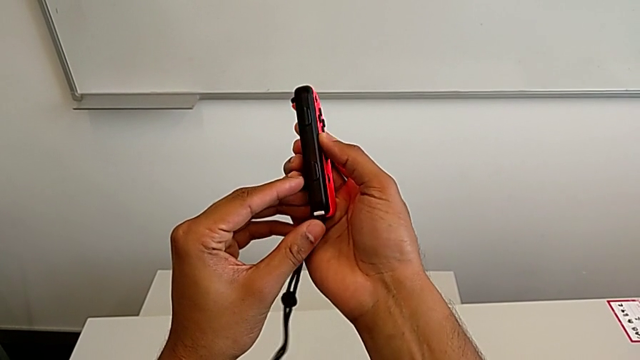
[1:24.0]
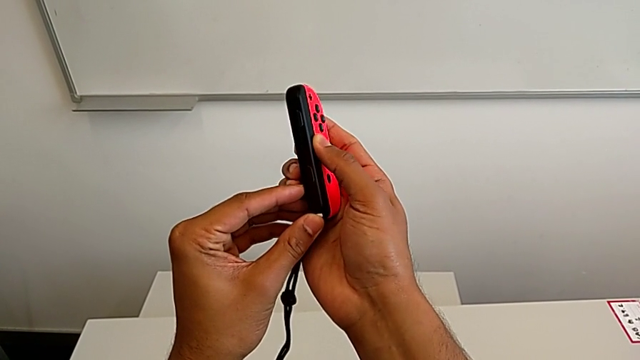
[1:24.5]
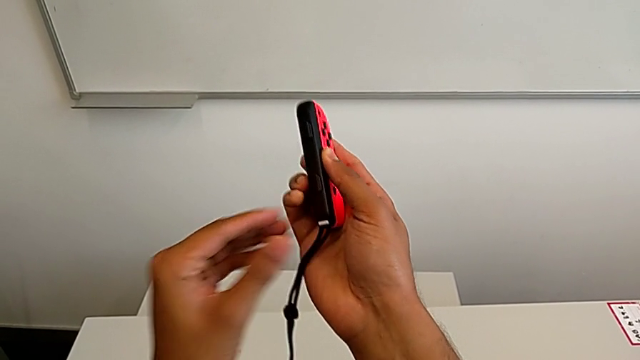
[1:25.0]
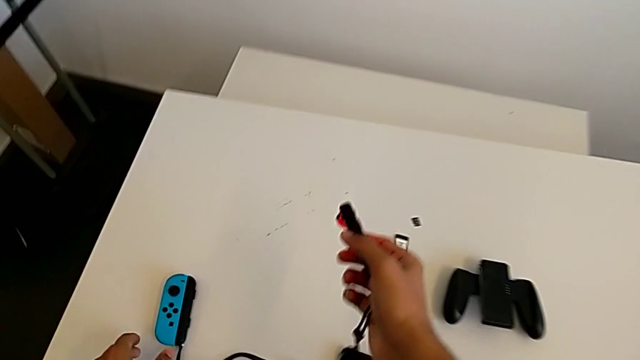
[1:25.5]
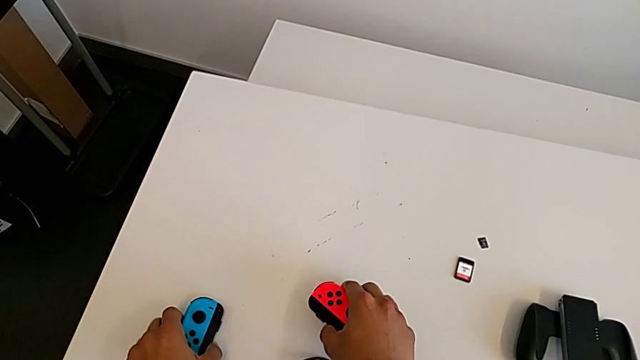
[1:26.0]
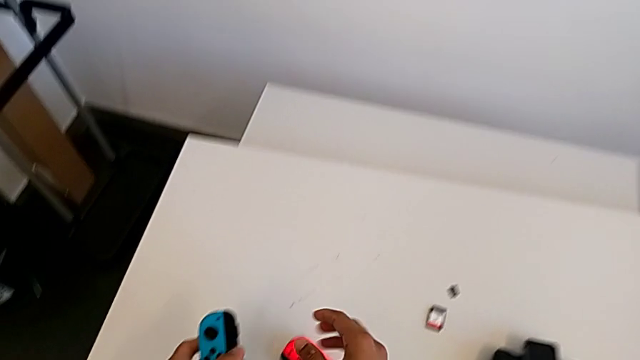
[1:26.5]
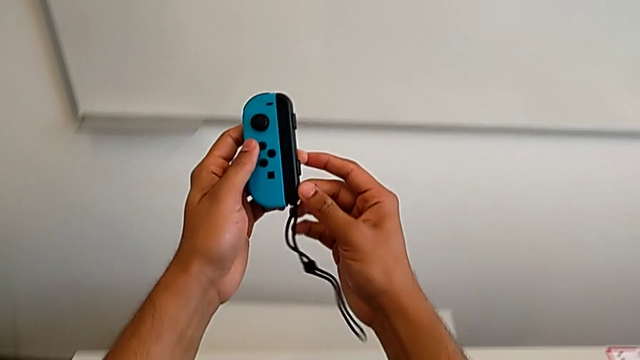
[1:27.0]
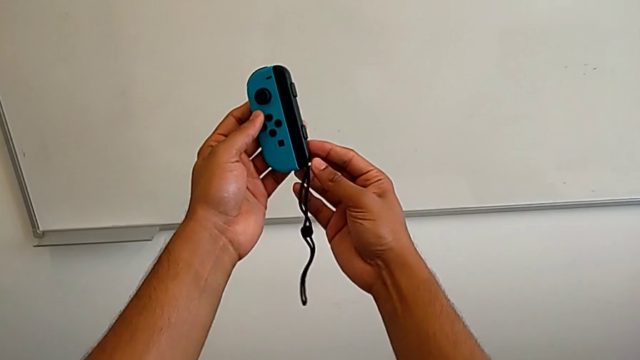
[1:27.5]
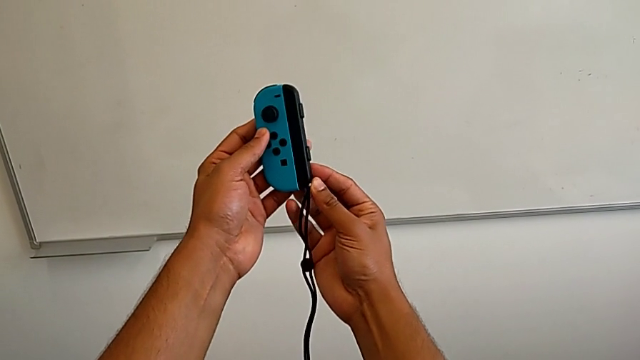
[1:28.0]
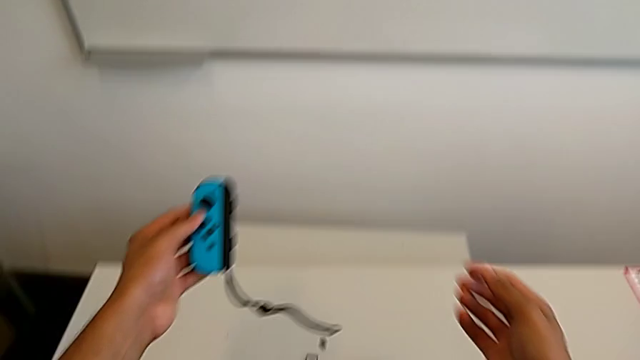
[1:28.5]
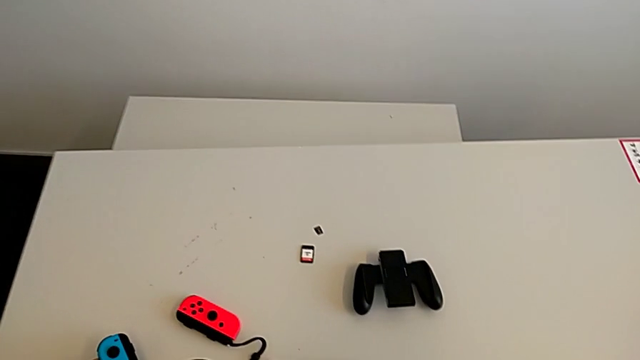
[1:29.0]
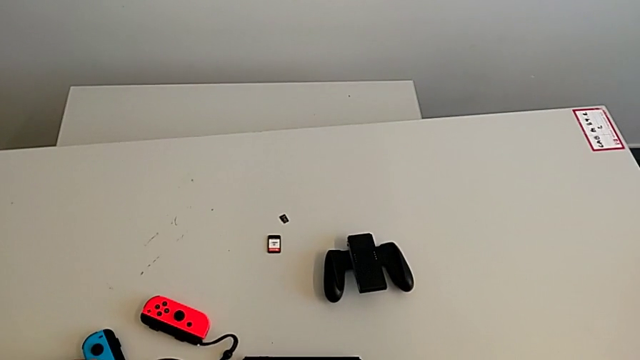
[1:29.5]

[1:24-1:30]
The camera wearer is exchanging the Joy-Con controllers from the Joy-Con comfort grip to two Joy-Cons. They grab the blue Joy-Con controller, lock the Joy-Con strap lock and place the blue Joy-Con controller.

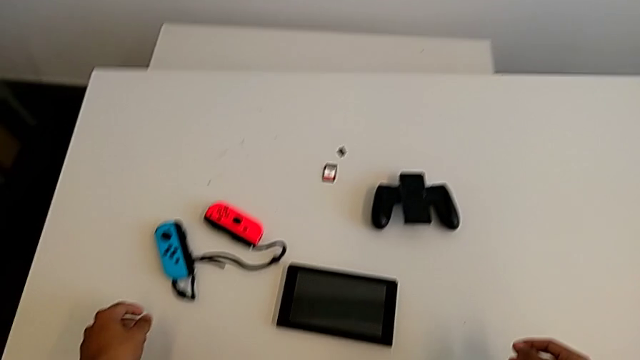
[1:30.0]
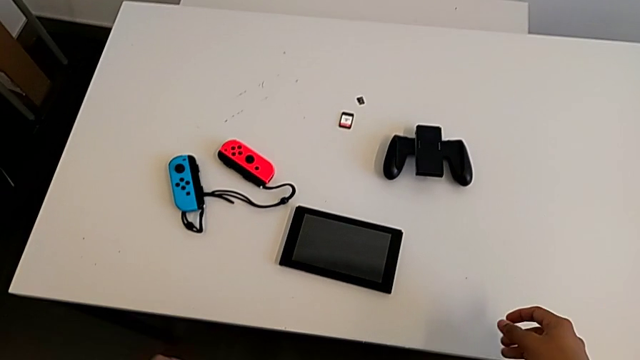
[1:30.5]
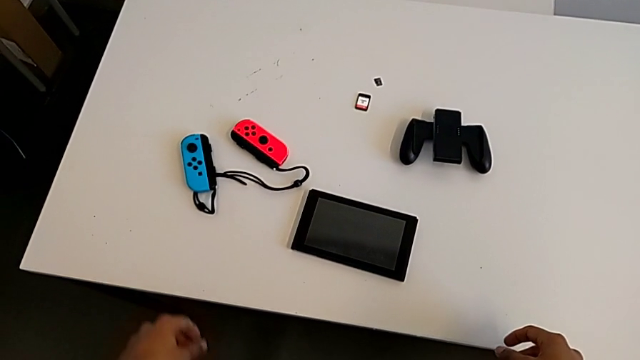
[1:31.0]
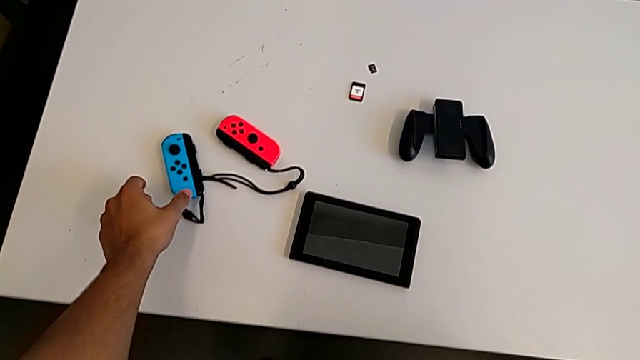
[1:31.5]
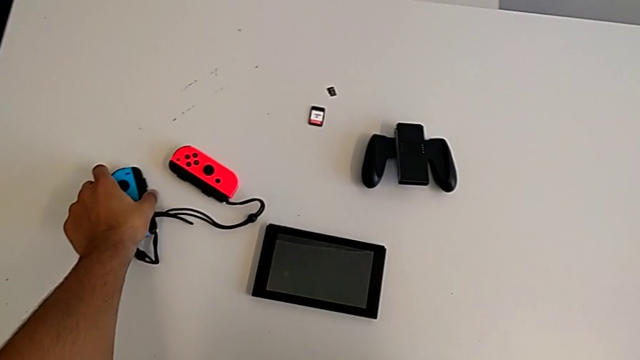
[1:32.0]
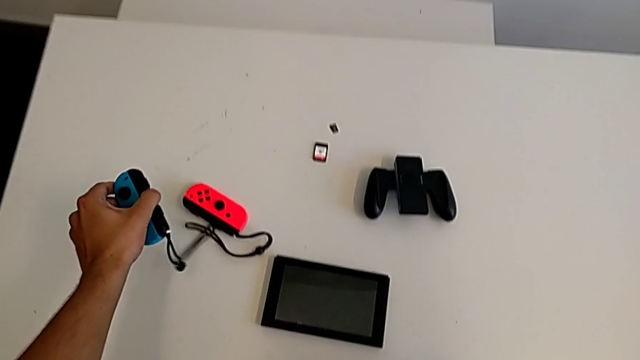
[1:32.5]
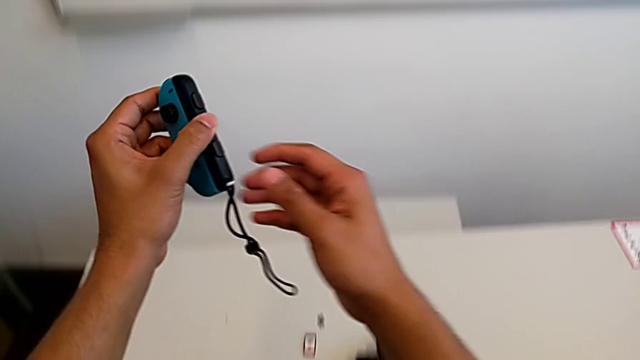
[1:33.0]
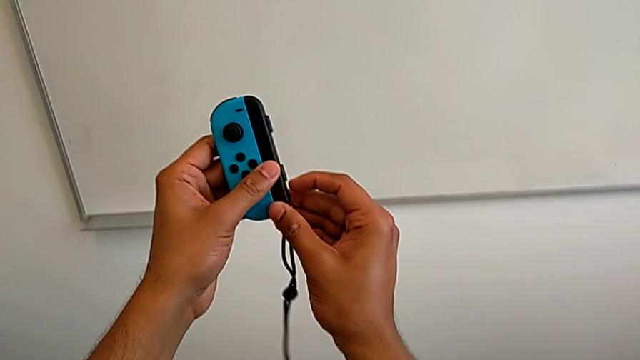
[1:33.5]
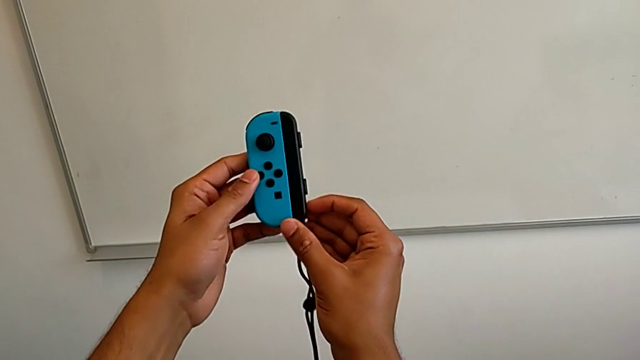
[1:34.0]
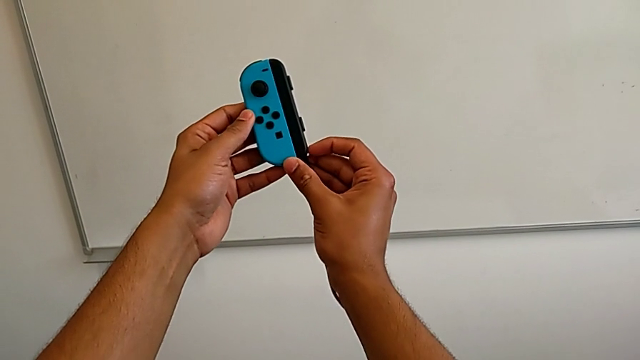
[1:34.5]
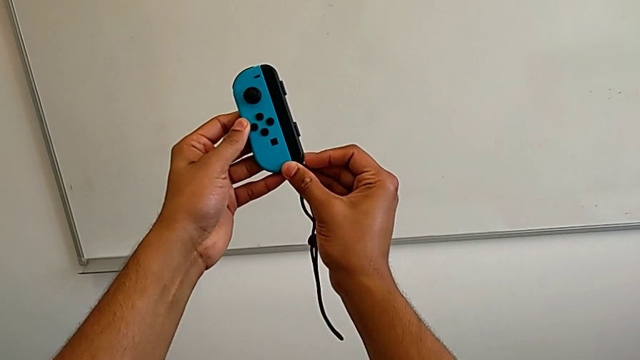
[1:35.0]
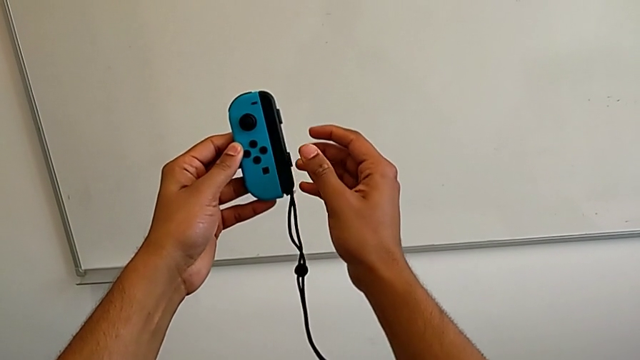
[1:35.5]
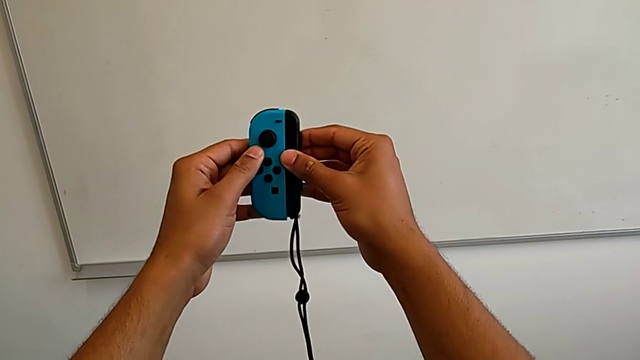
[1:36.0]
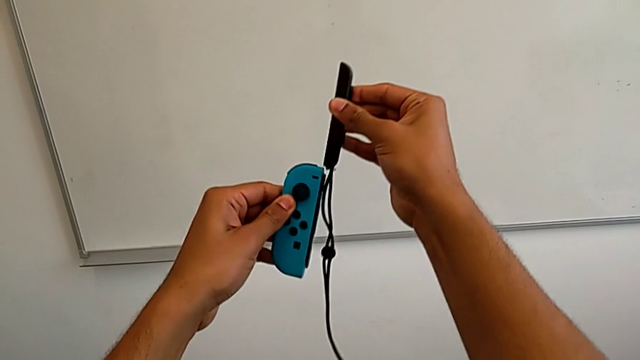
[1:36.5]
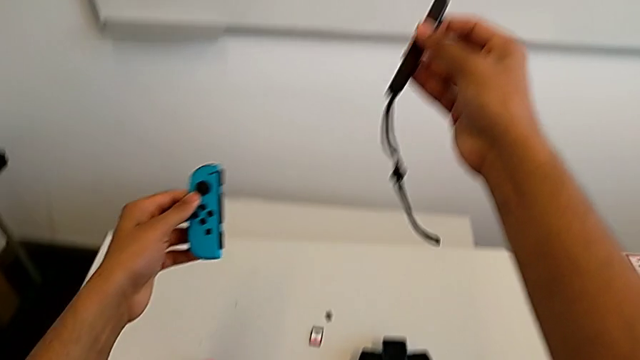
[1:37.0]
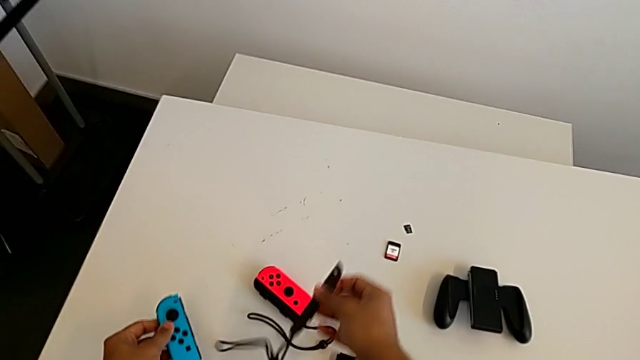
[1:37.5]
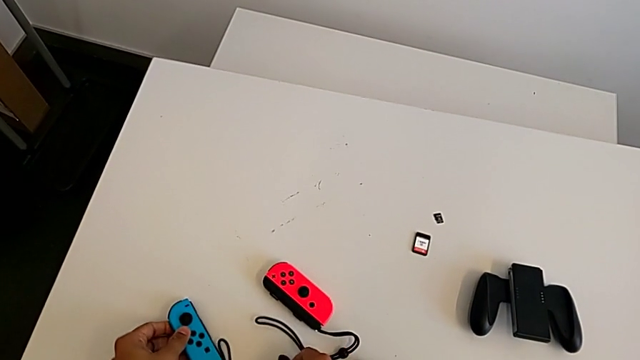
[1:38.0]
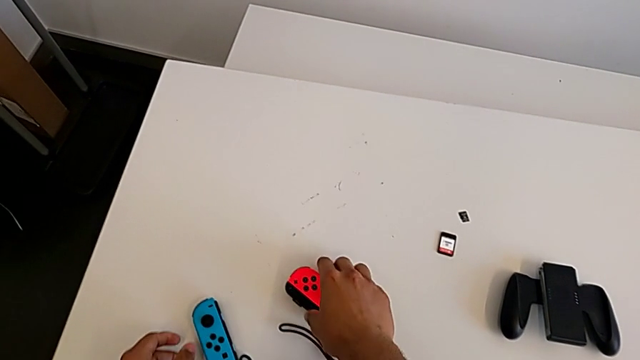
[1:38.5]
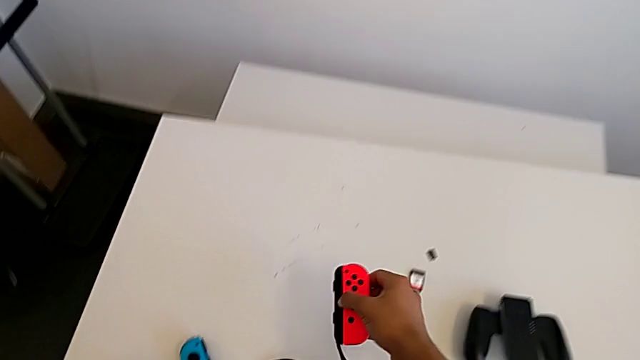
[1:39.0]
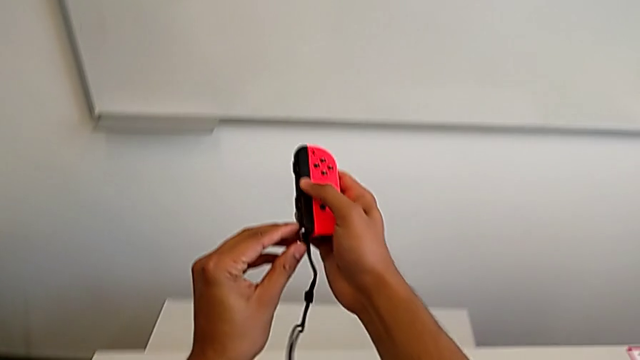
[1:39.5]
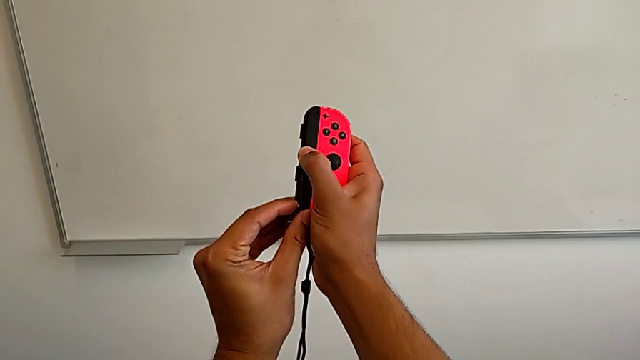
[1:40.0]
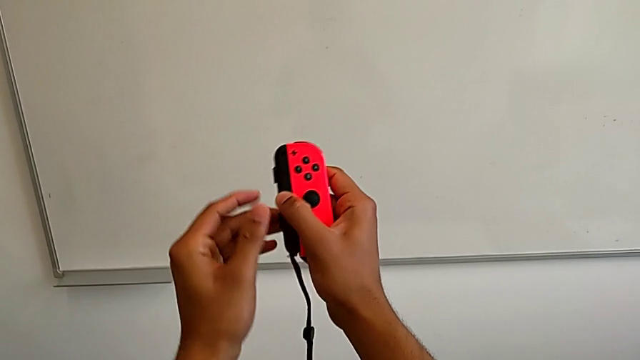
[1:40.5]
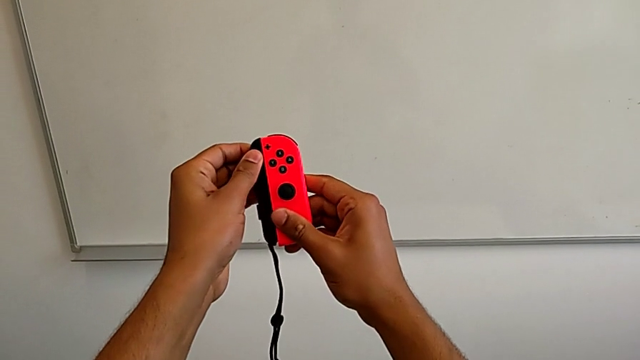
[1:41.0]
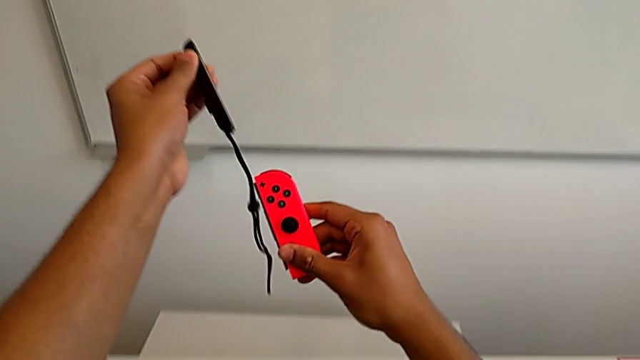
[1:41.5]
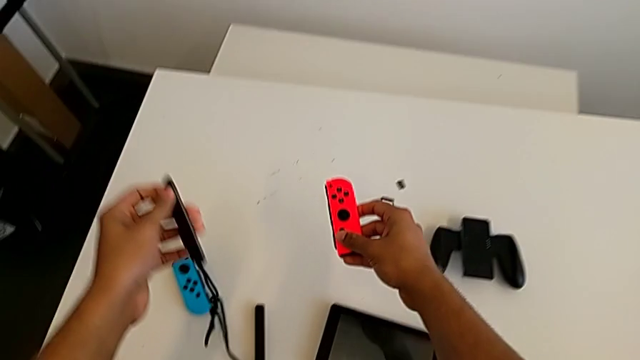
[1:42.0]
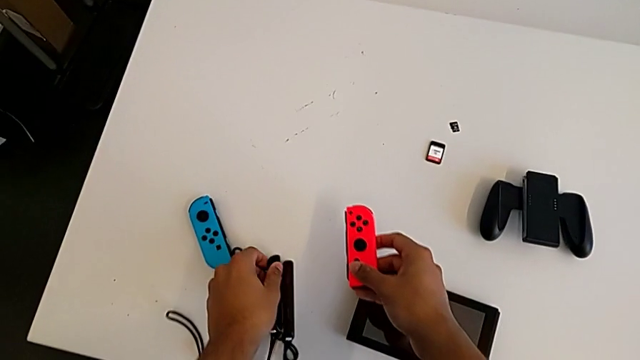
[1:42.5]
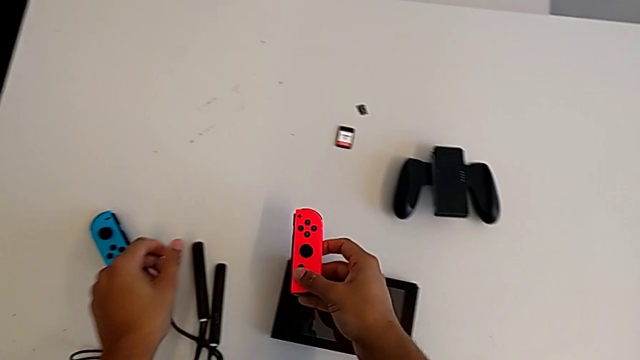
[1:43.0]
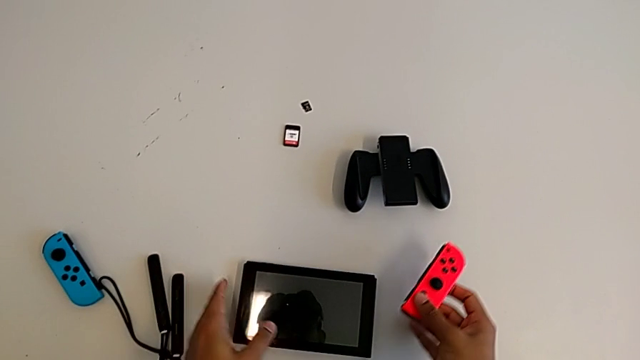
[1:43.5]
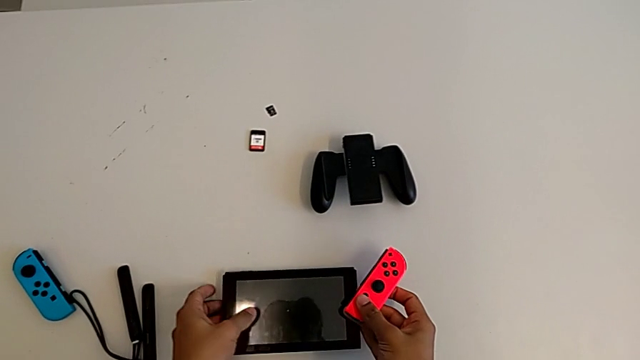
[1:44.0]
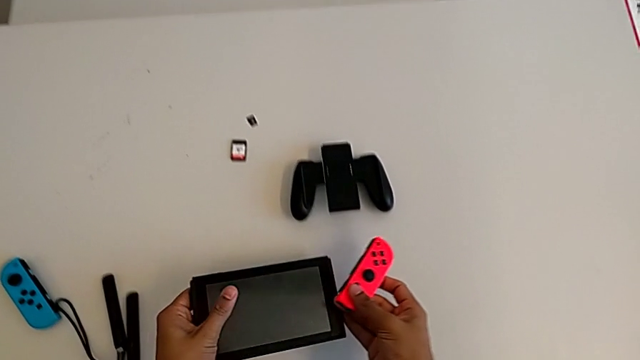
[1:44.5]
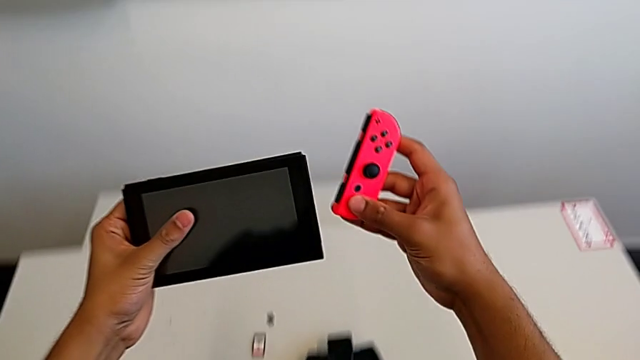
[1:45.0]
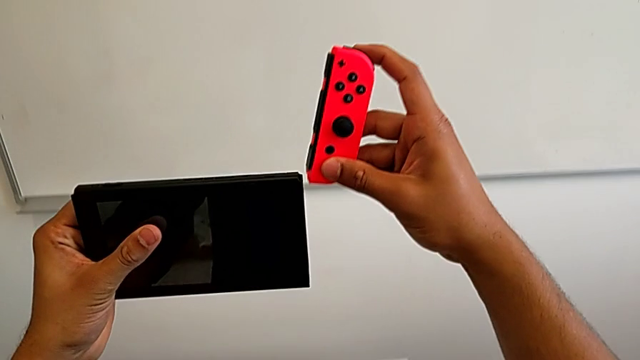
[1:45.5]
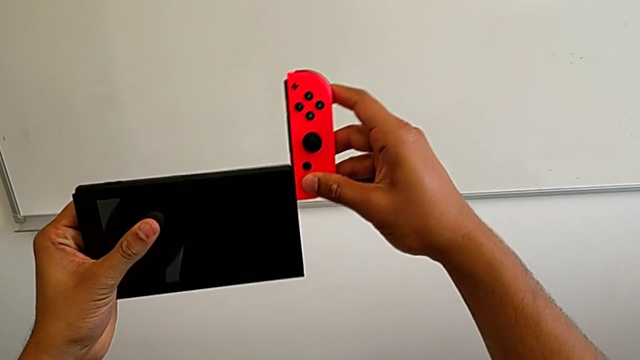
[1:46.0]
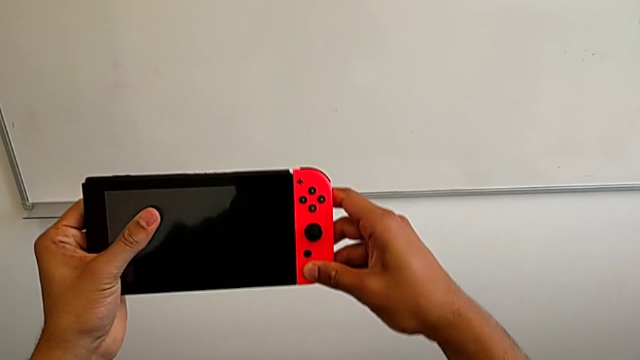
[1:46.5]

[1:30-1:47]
The camera wearer is exchanging the Joy-Con controllers from the Joy-Con straps to the Nintendo Switch. They grab the blue Joy-Con controller, unlock the Joy-Con strap lock, withdraw the Joy-Con strap and place the blue Joy-Con controller. They grab the red Joy-Con controller, unlock the Joy-Con strap lock, withdraw the Joy-Con strap and place the Joy-Con strap. They grab the Nintendo Switch and insert the red Joy-Con controller.
